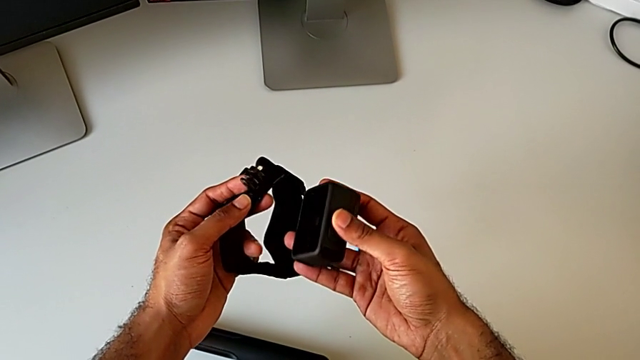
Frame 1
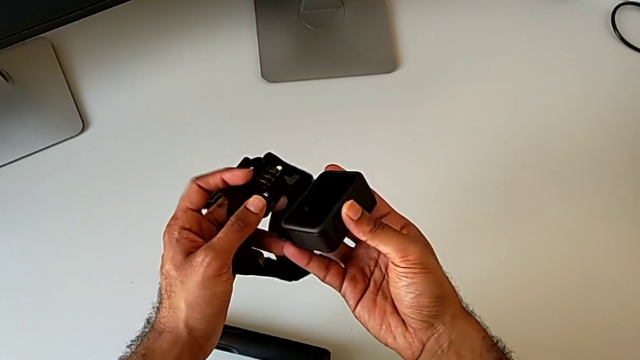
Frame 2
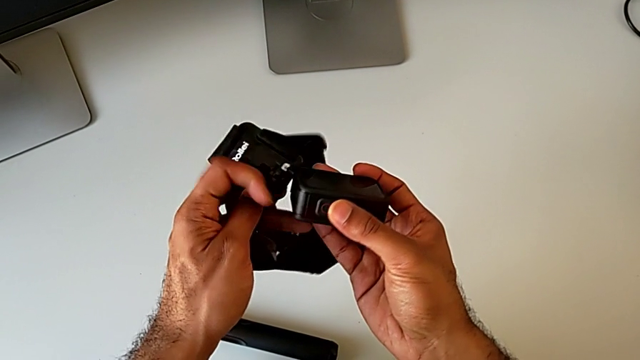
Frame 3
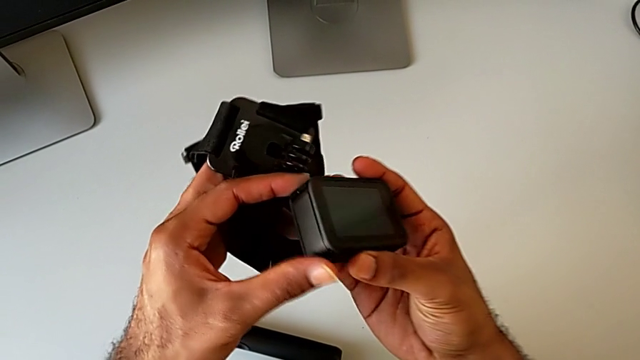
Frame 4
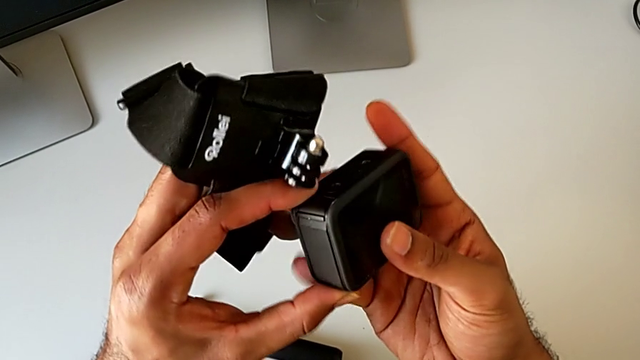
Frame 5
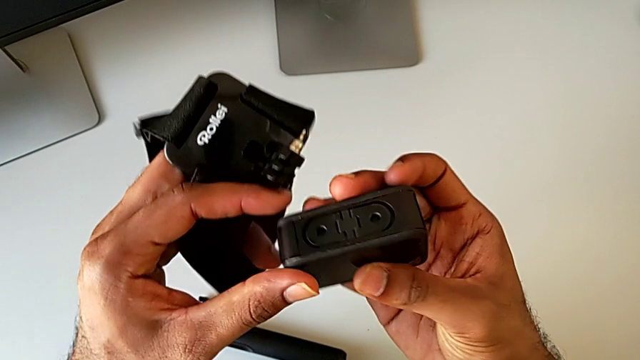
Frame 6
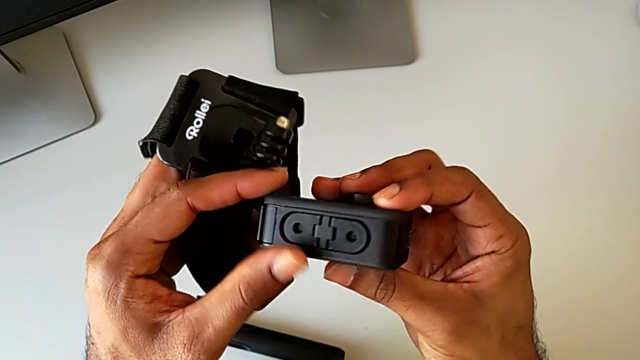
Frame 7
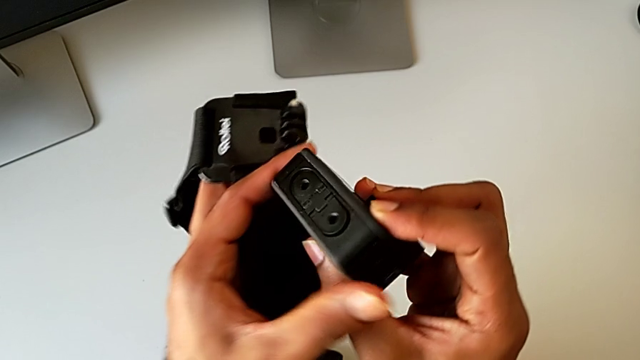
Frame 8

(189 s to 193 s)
The camera wearer is assembling the GoPro onto the strap. They rotate the GoPro.

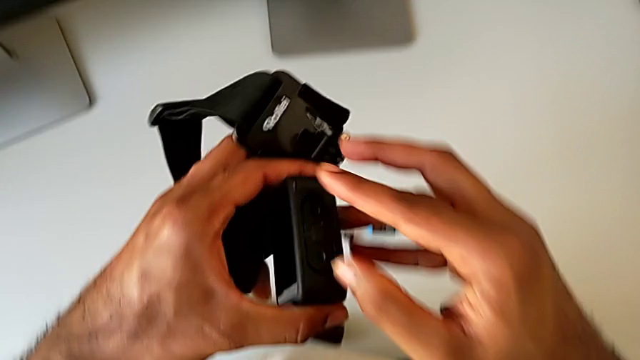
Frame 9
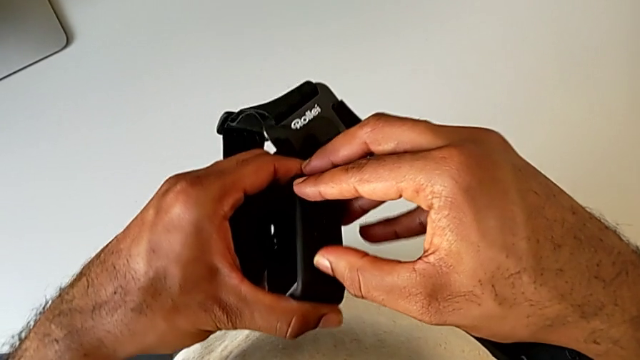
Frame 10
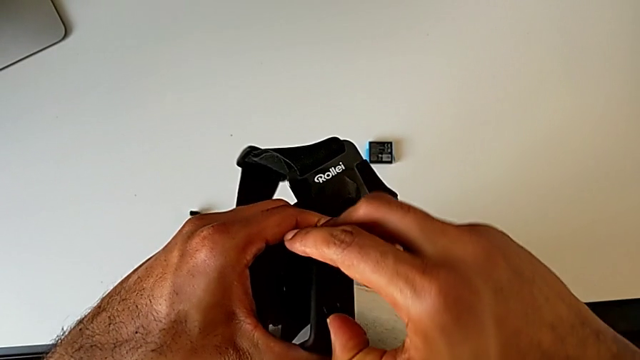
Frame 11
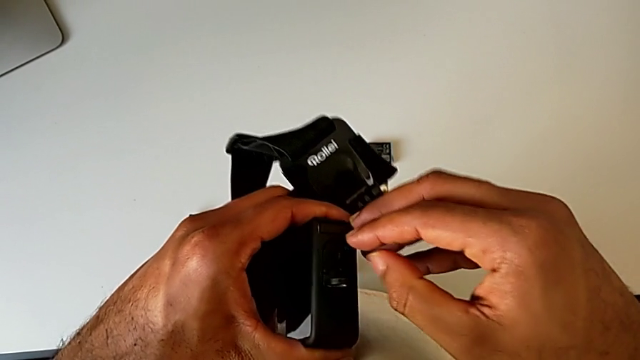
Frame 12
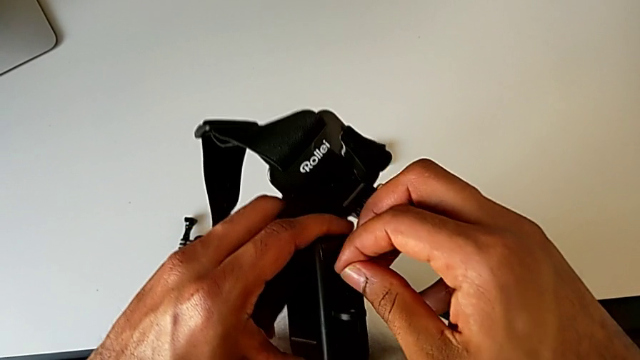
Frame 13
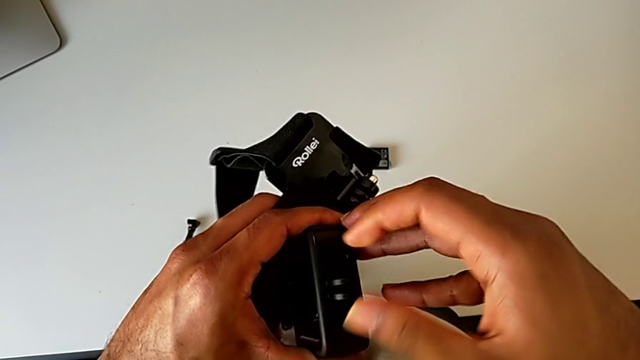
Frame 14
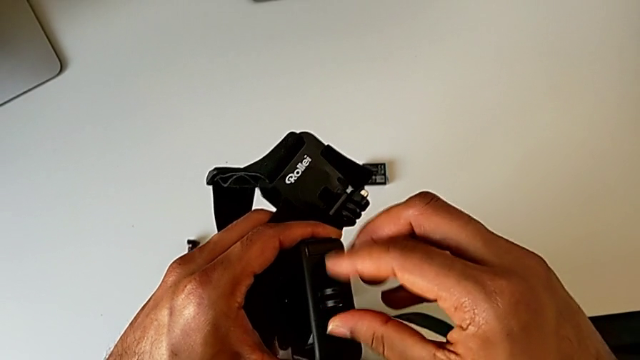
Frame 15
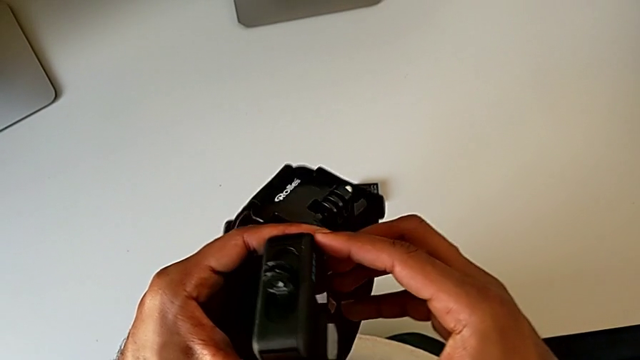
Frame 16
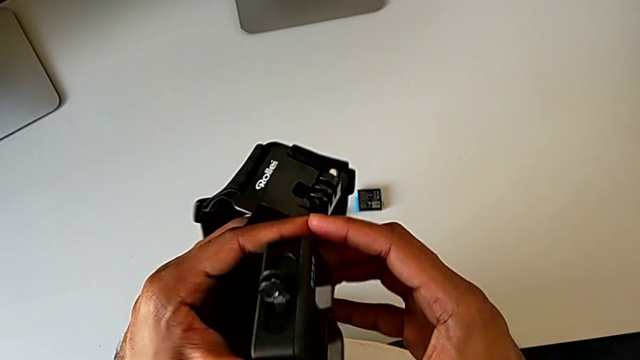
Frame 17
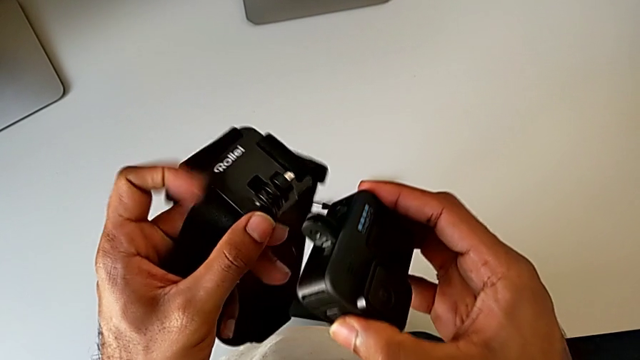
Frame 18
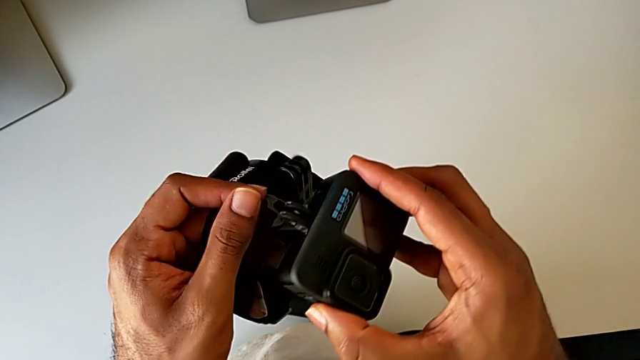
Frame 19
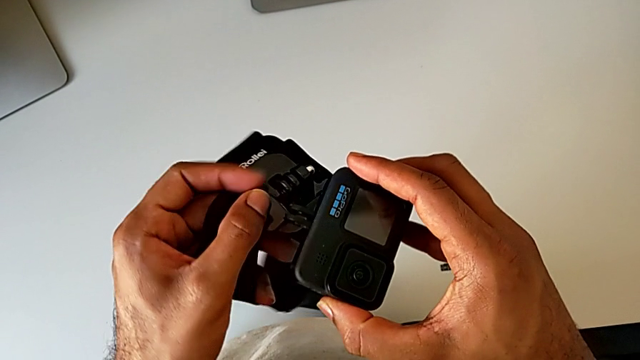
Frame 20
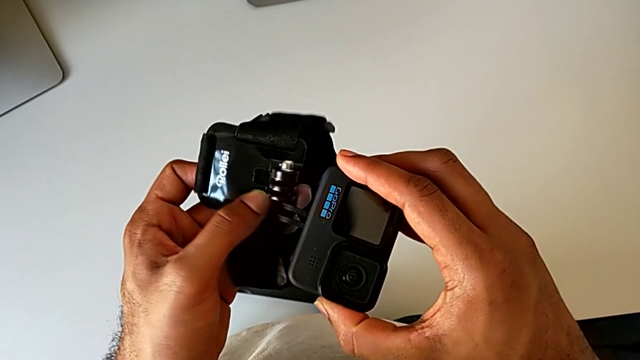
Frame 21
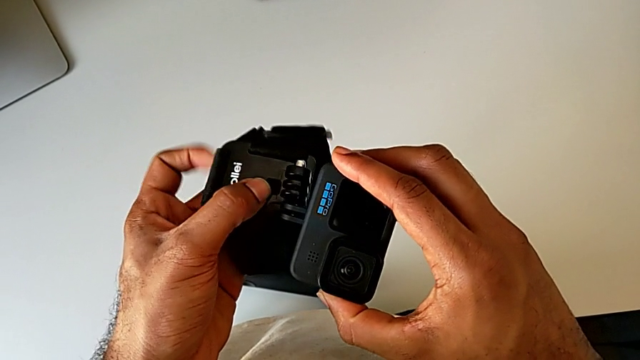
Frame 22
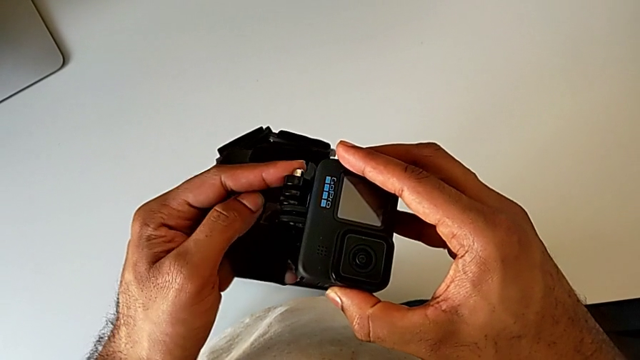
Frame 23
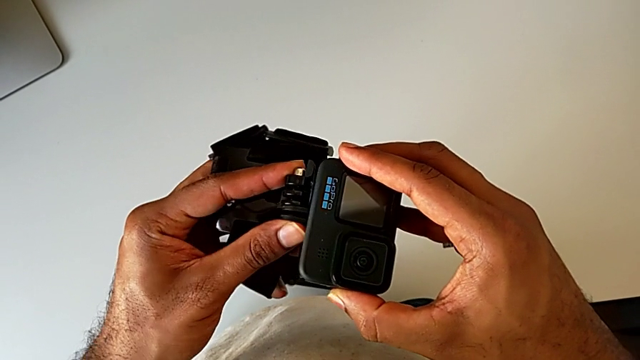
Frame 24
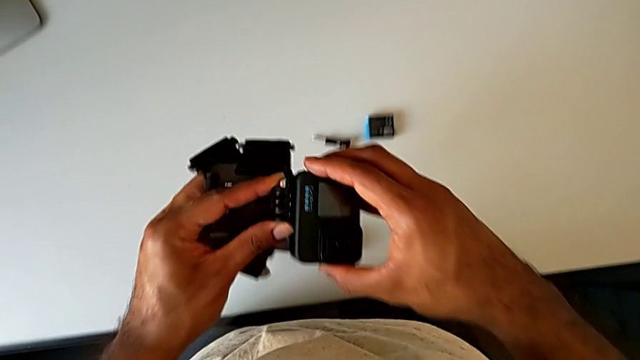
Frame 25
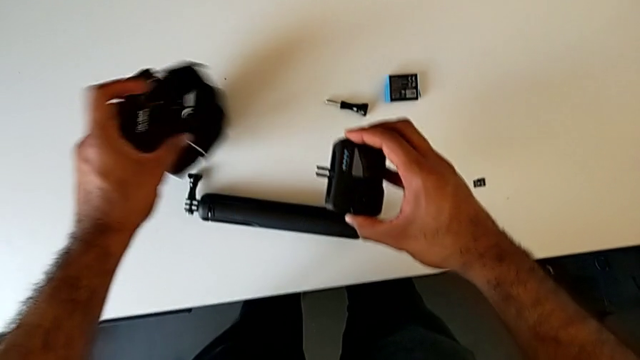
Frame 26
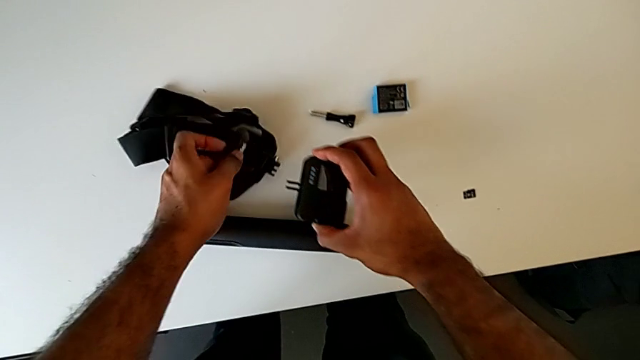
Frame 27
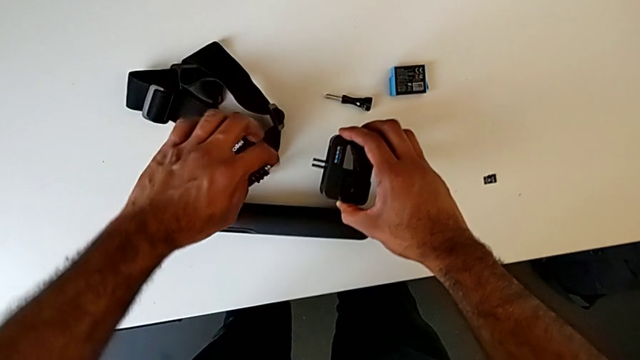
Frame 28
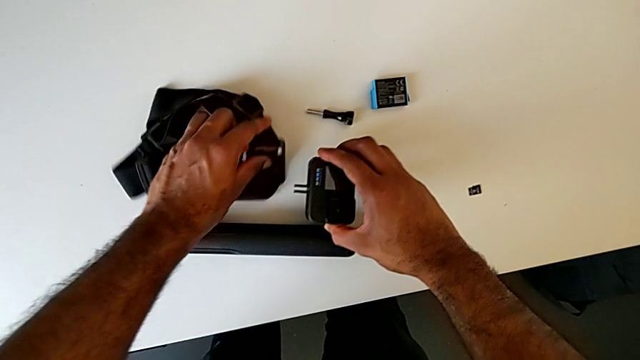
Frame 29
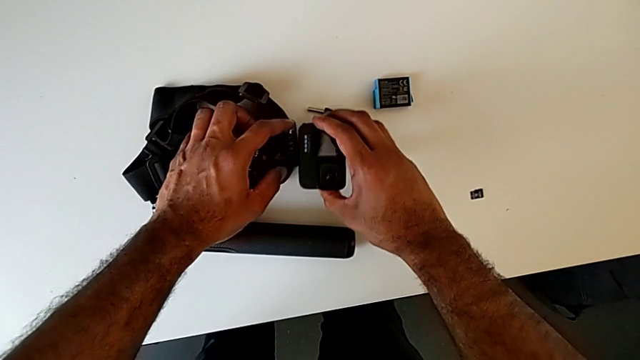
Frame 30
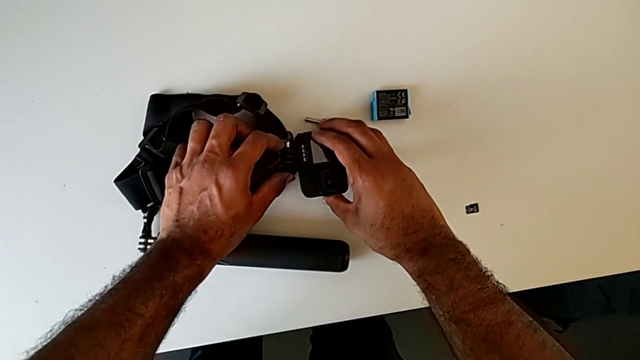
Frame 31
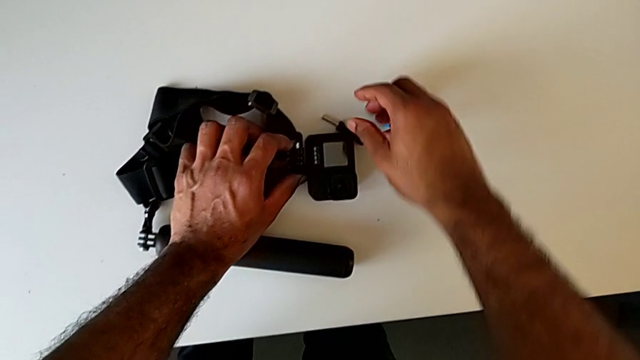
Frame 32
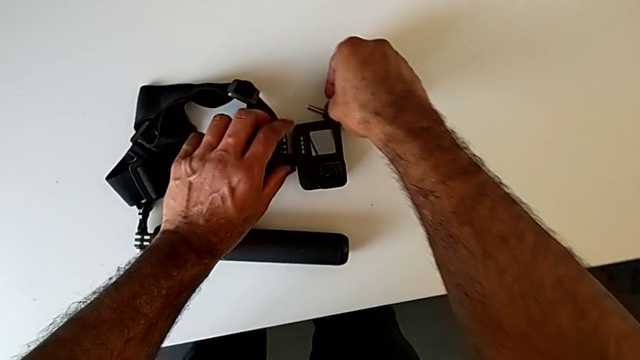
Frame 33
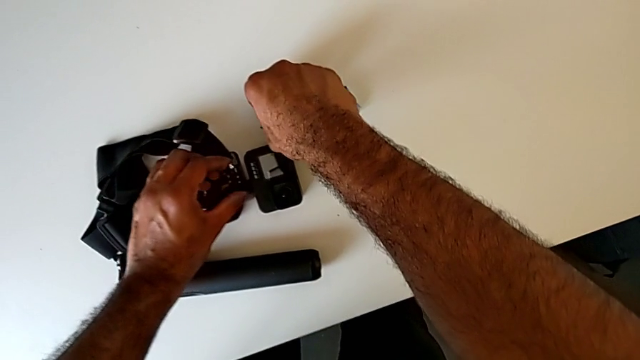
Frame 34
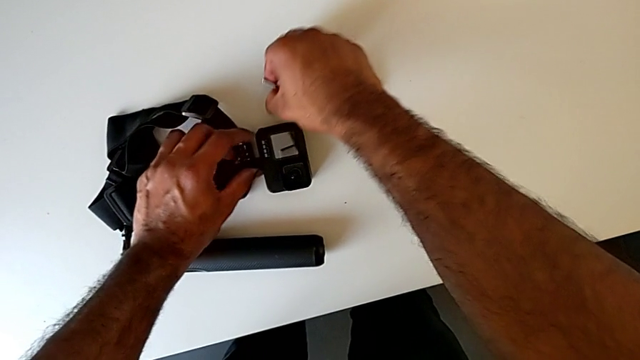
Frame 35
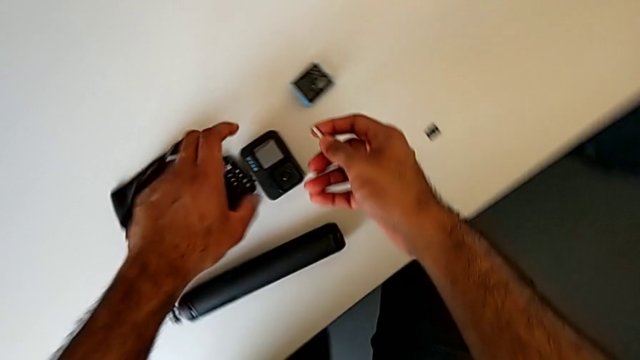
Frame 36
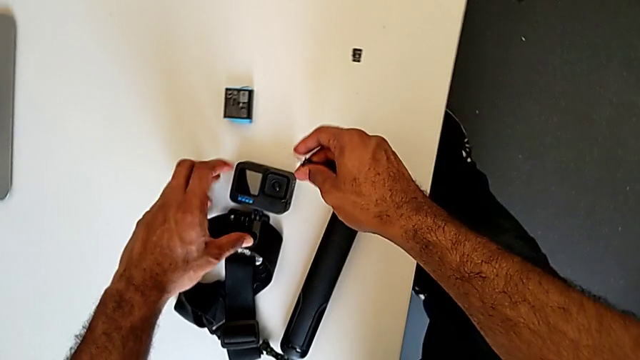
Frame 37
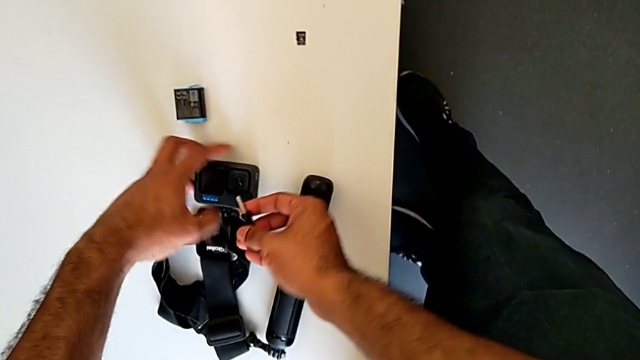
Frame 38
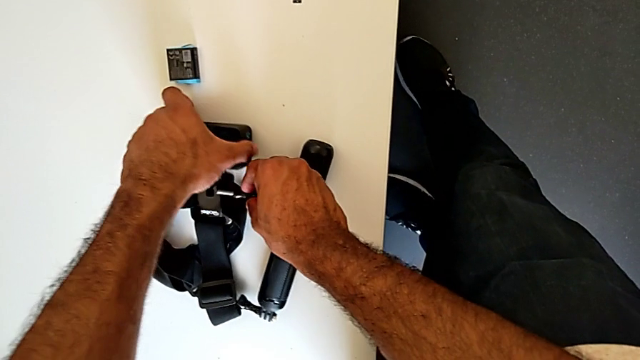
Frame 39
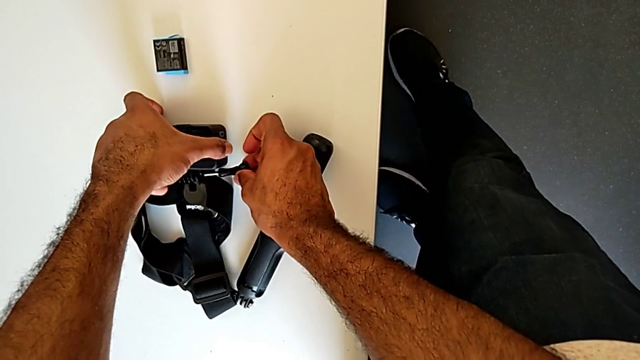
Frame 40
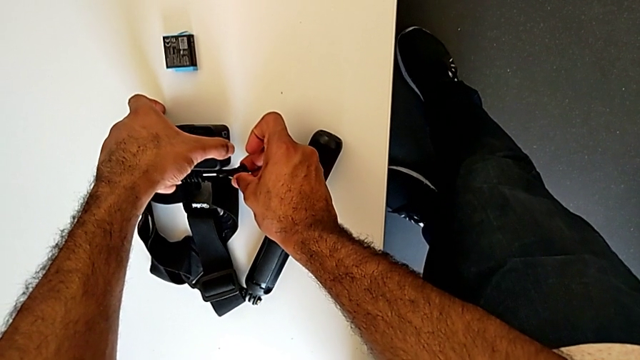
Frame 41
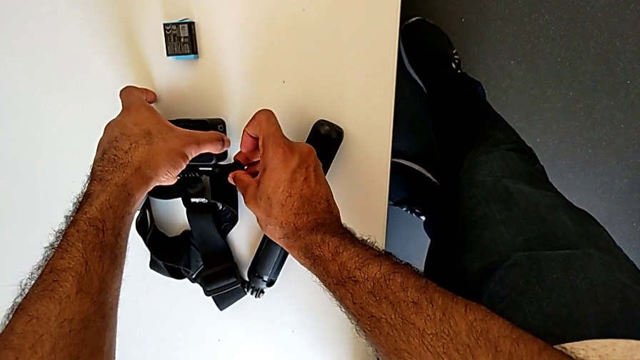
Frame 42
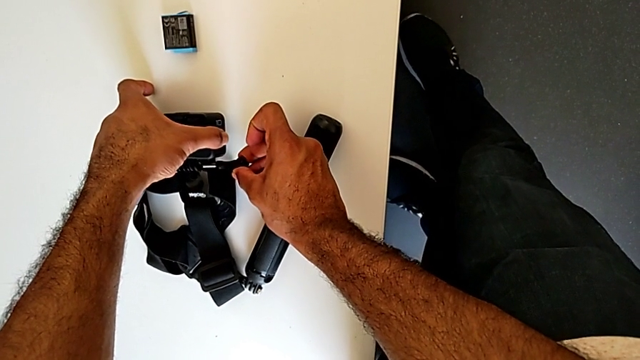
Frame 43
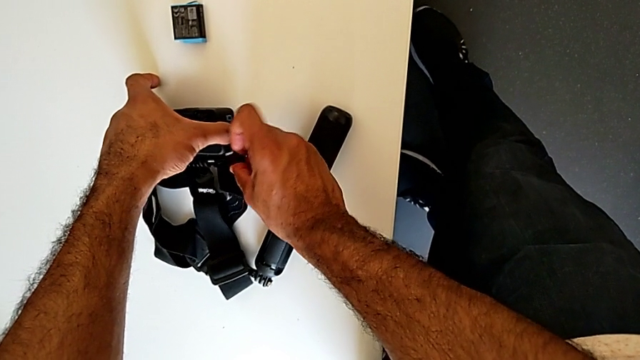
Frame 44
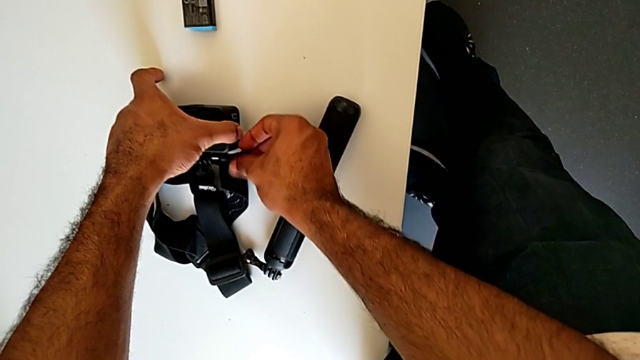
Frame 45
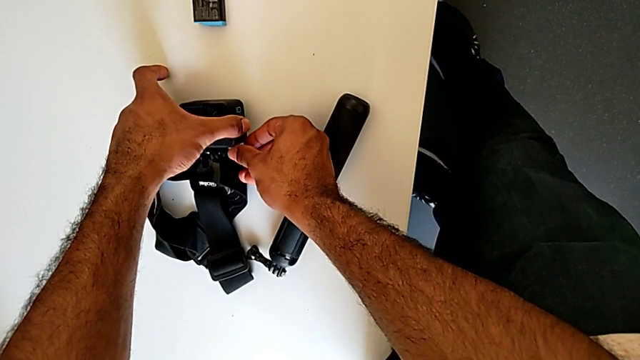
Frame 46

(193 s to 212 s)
The camera wearer is assembling the GoPro onto the strap. They open the bottom mounting peg, place the strap, align the bottom mounting peg, grab the screw and lift it.
